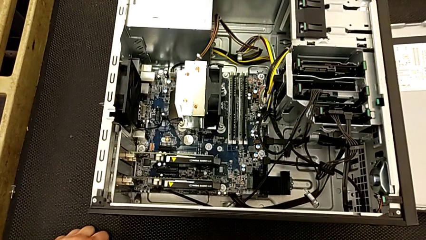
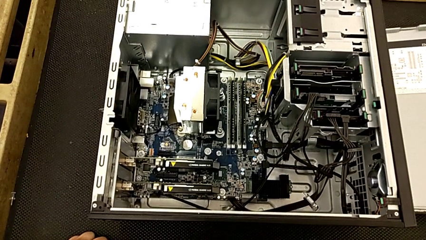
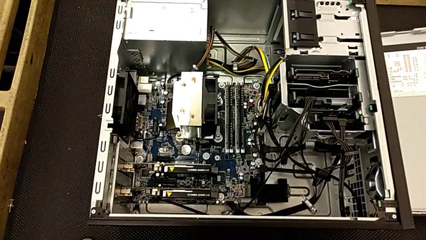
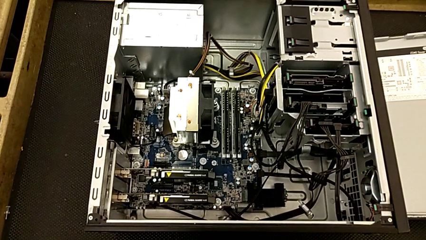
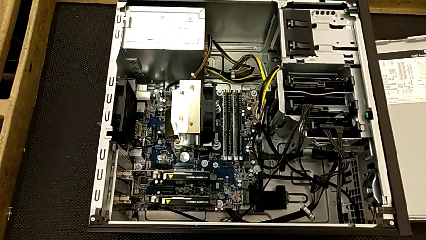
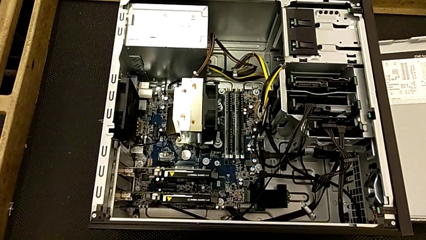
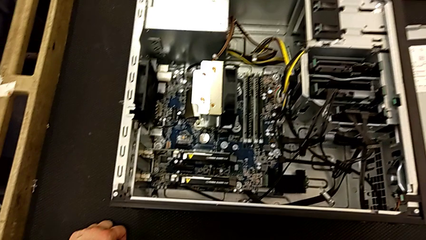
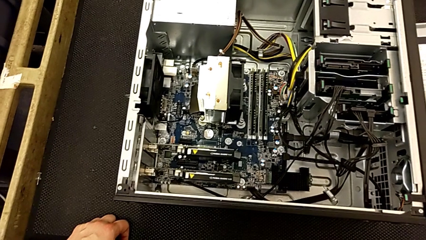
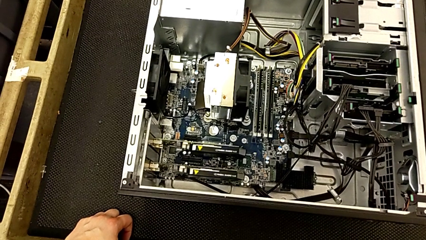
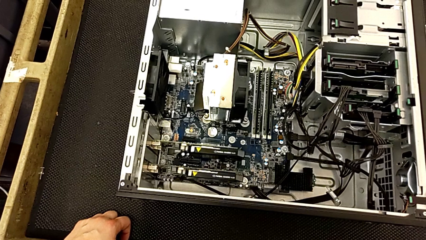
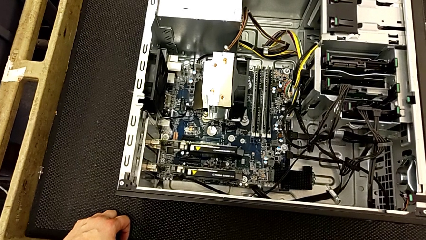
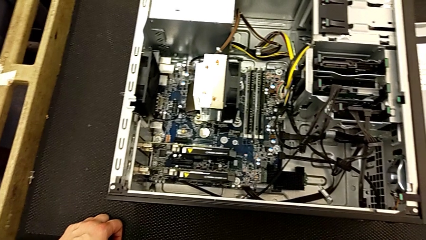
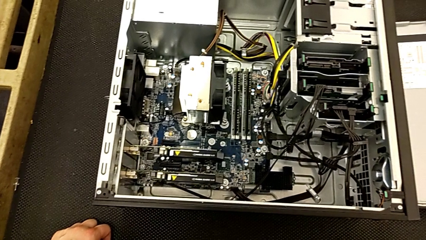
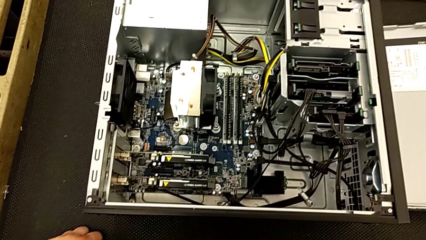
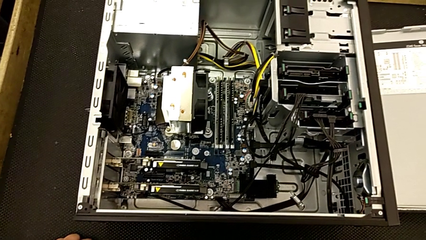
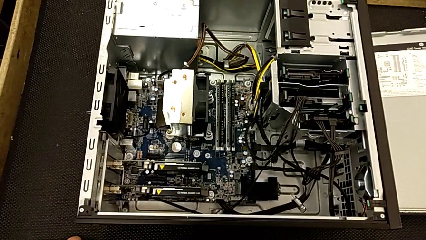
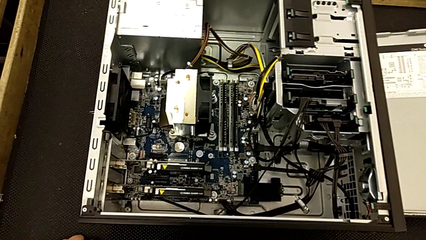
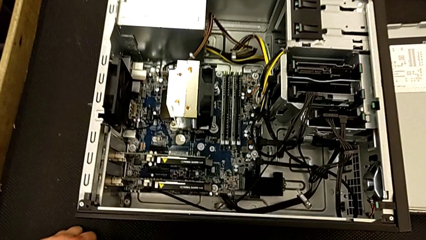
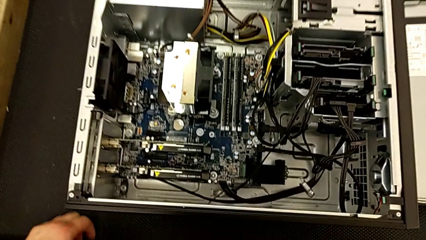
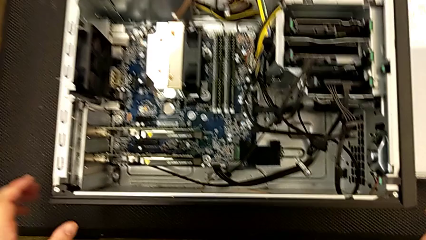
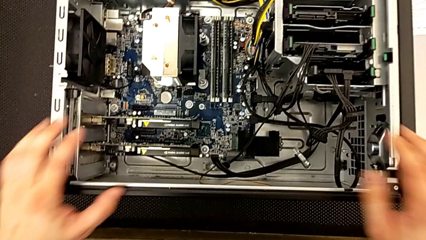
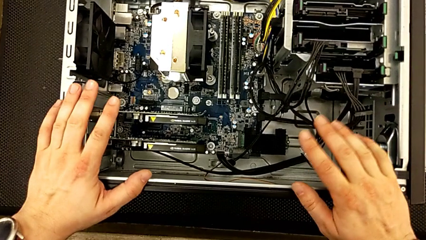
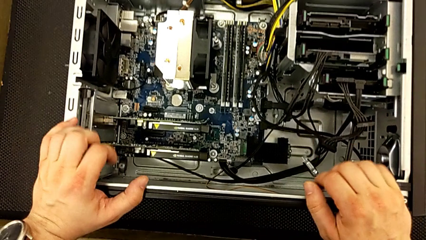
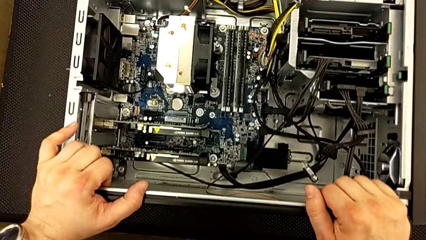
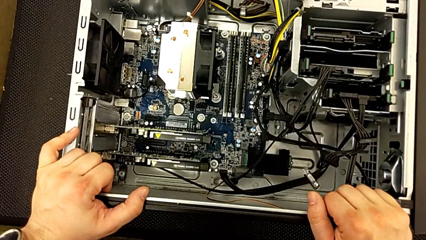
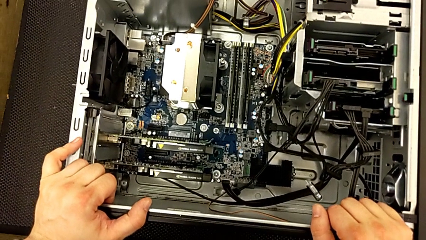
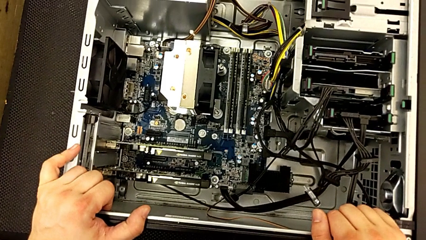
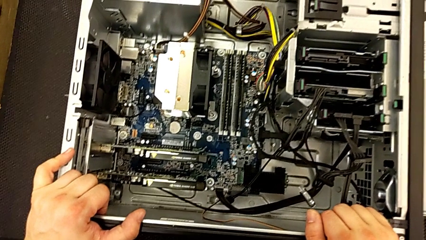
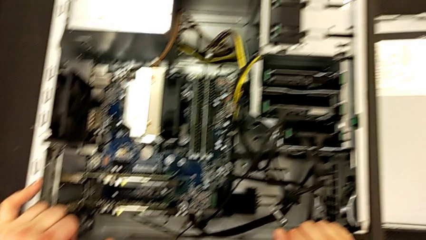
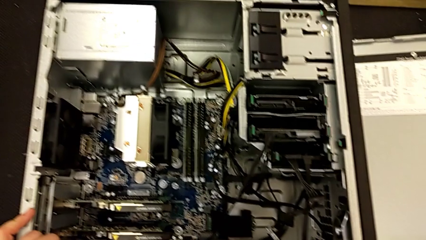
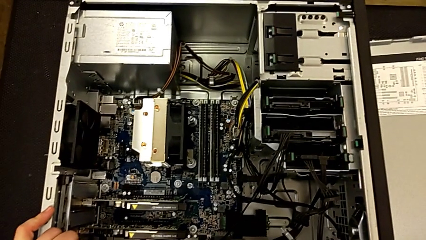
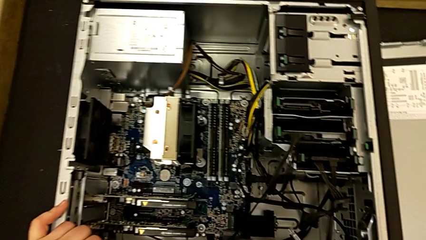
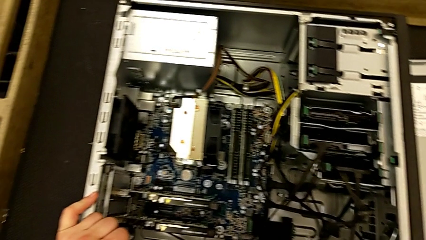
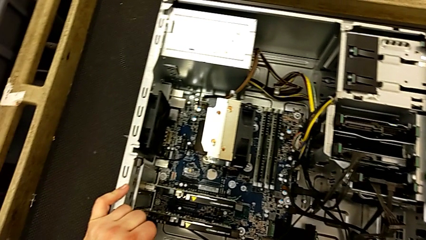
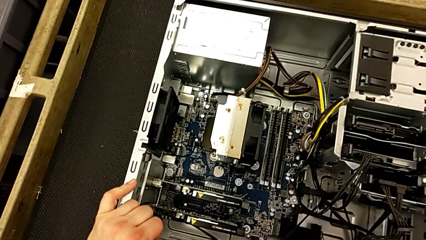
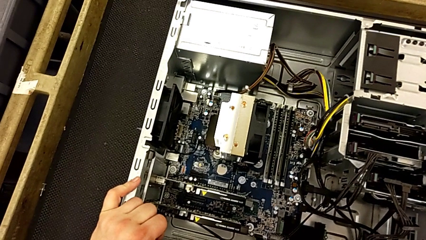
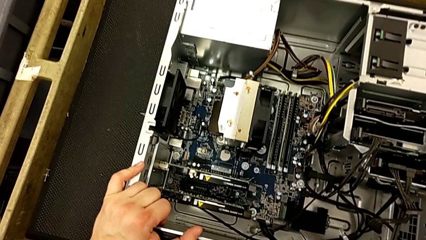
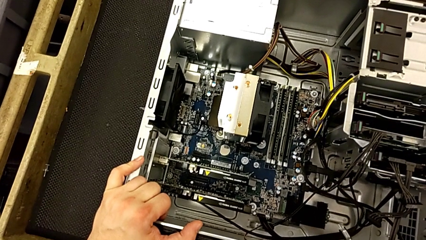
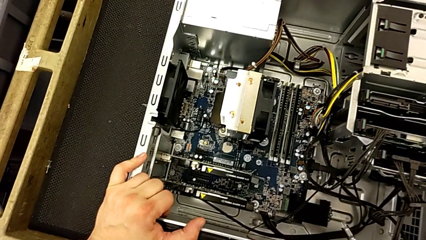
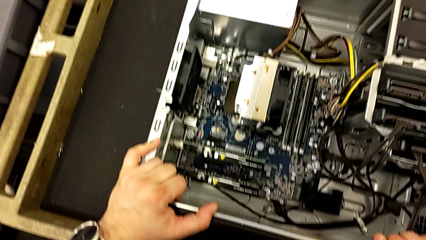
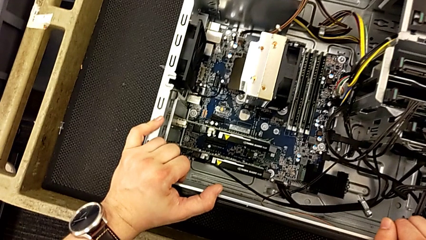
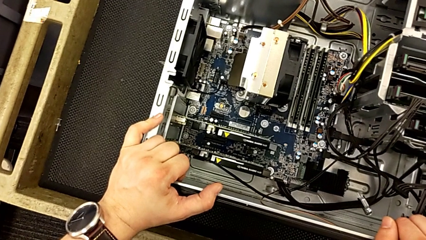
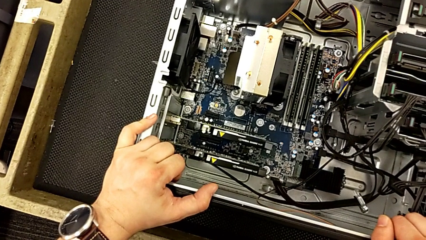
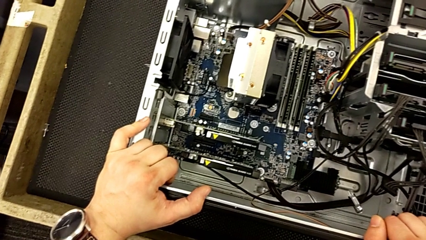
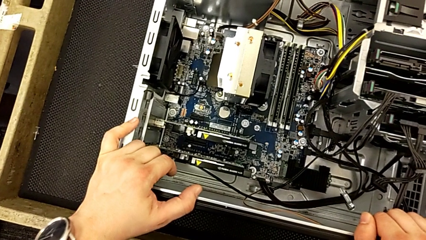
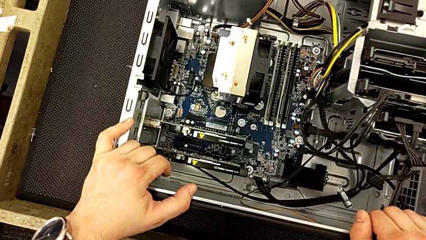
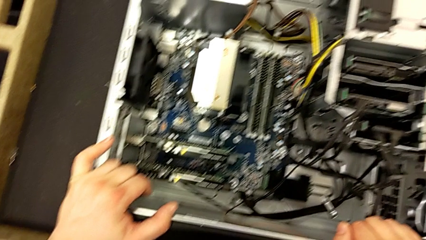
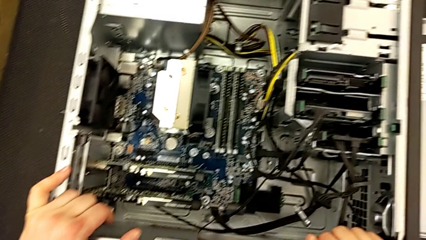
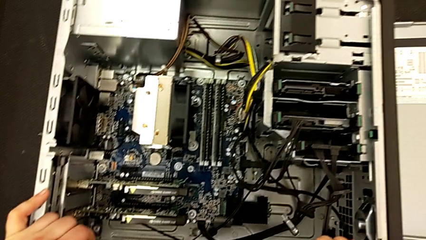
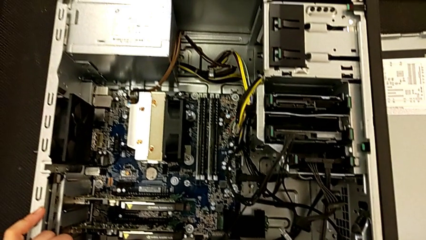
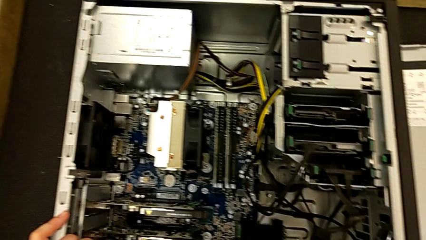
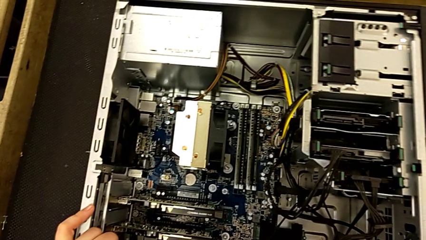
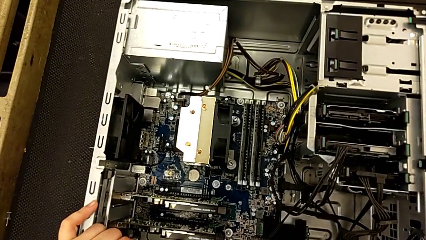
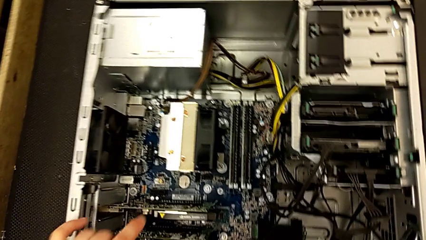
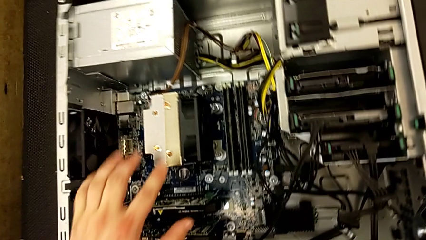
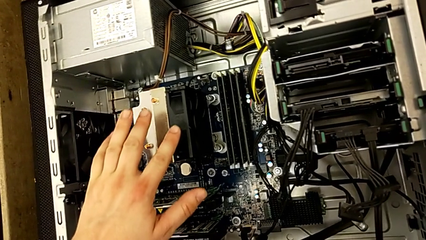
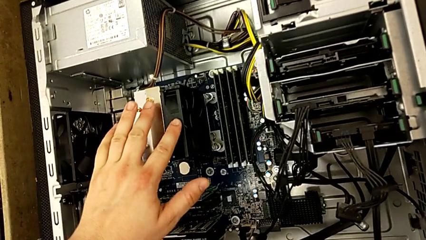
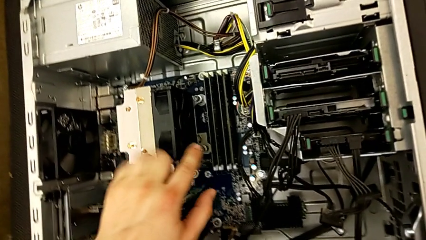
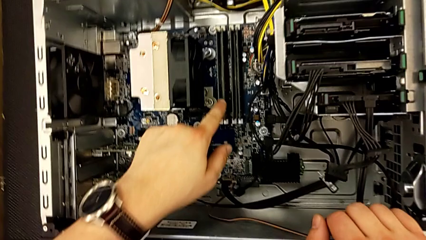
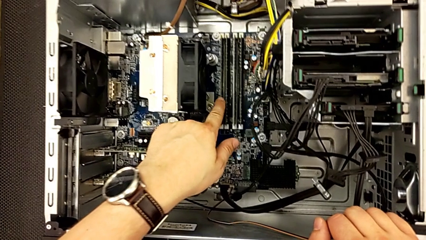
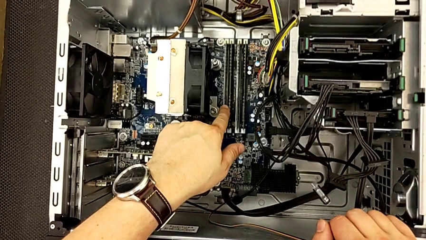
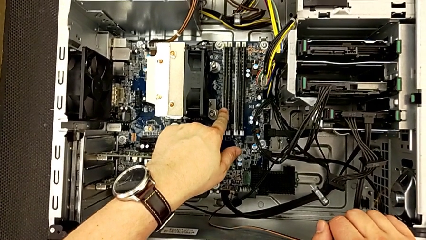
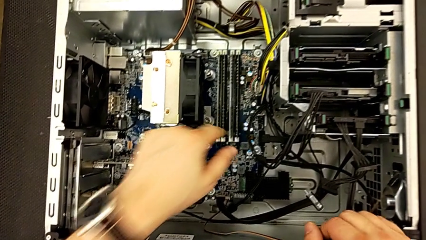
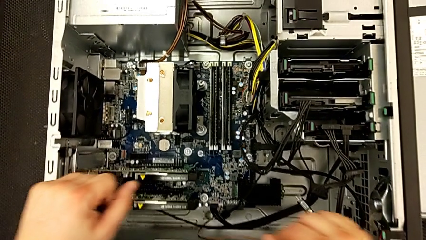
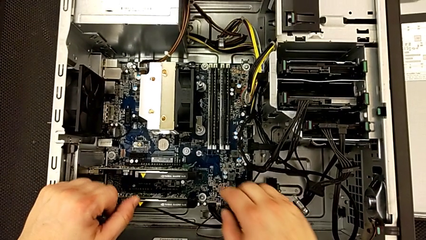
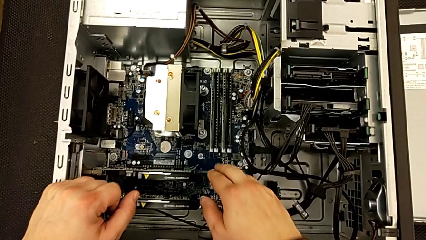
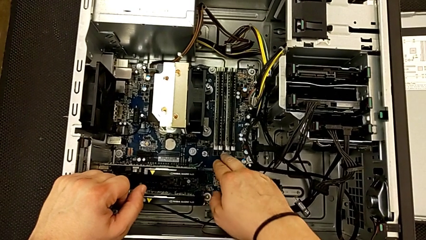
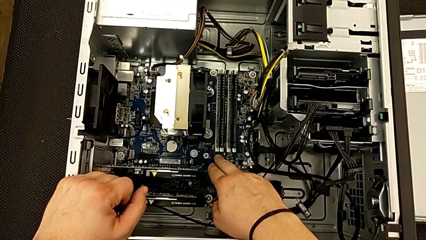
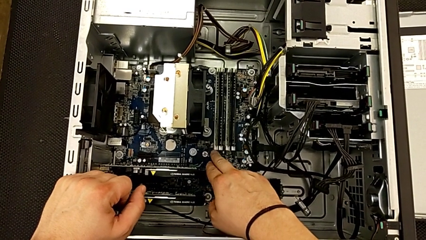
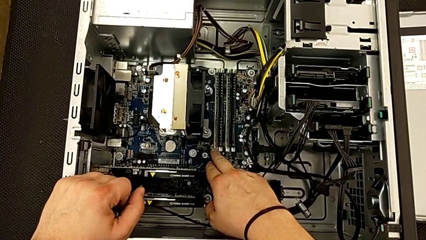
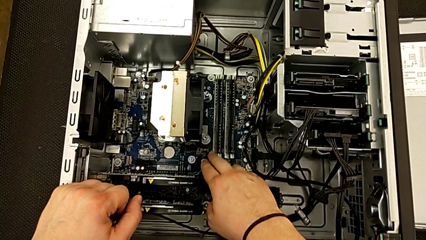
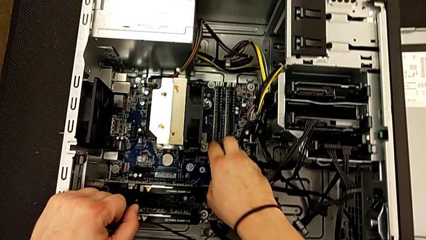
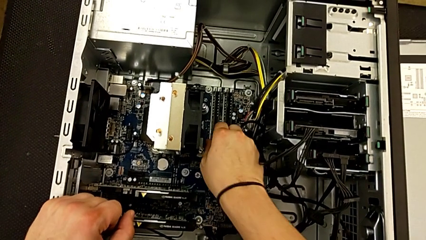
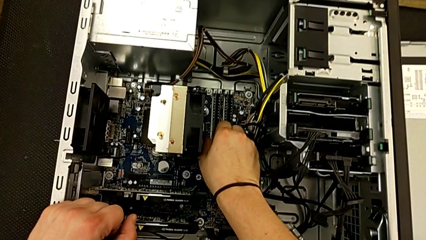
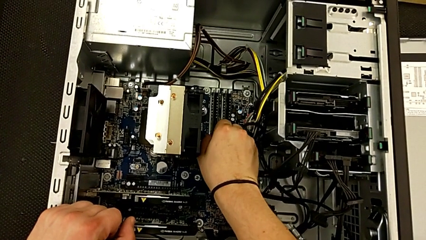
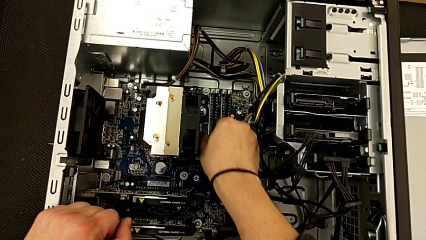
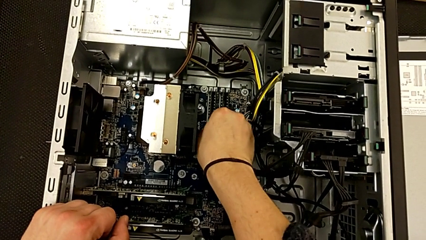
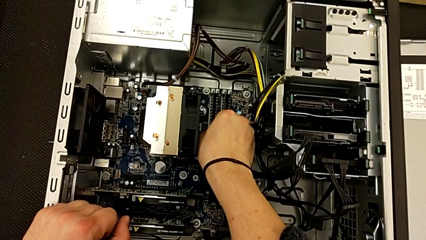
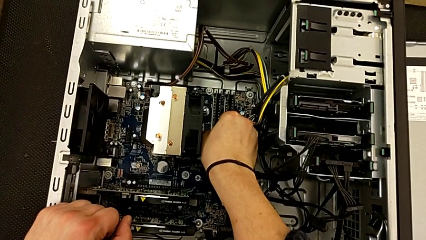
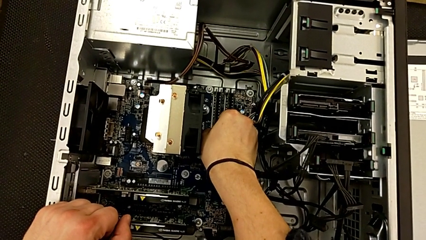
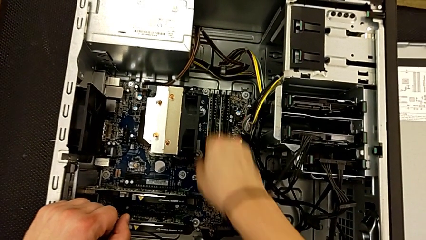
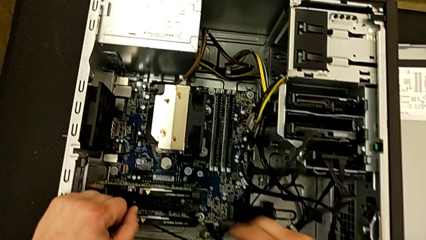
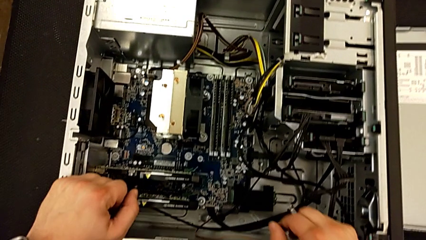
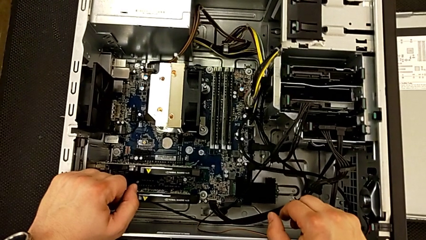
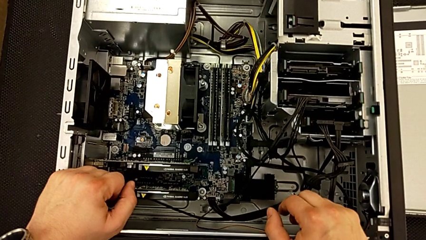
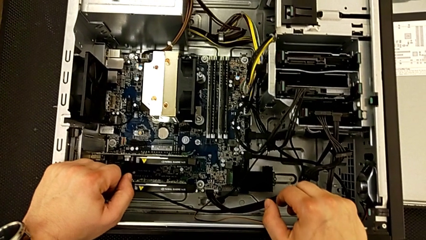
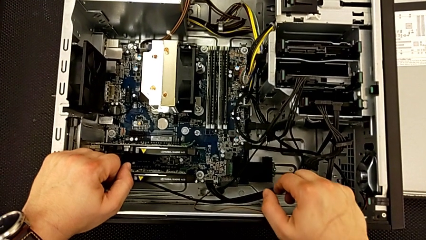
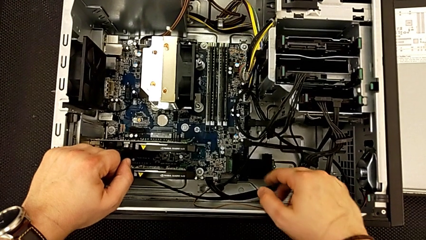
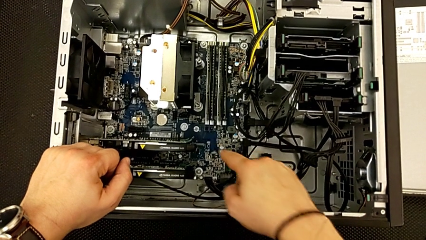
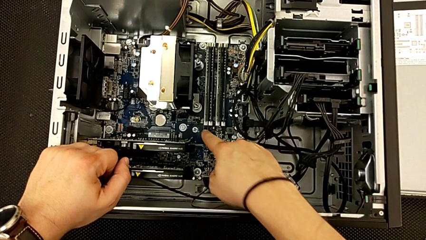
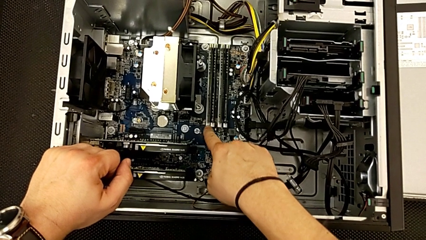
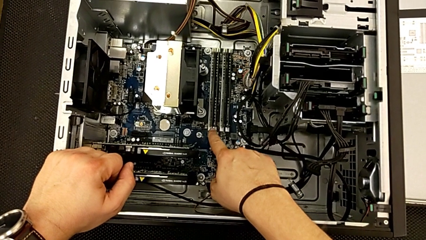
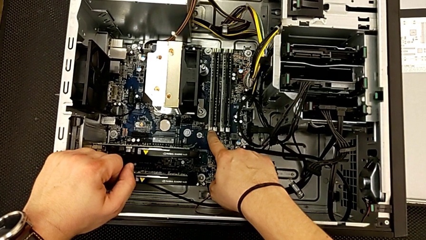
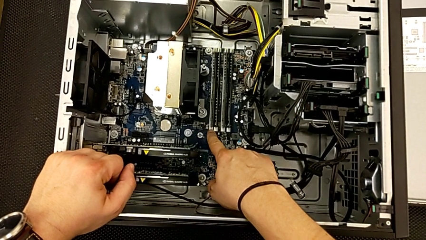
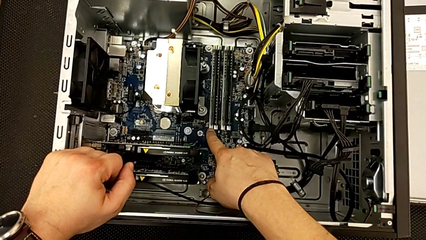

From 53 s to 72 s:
The camera wearer is removing the RAM. They inspect the computer tower twice, touch the RAM and wrongly grab it.
